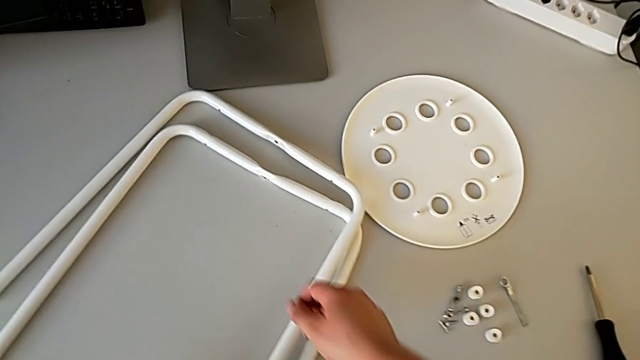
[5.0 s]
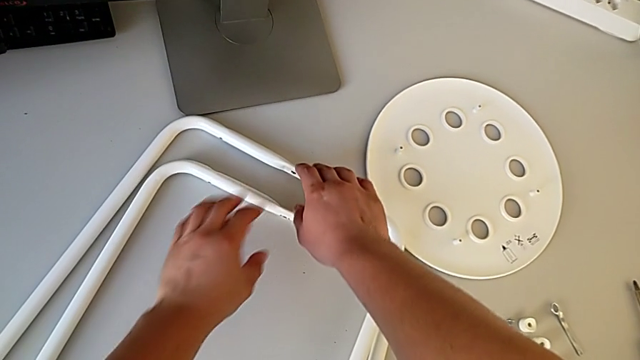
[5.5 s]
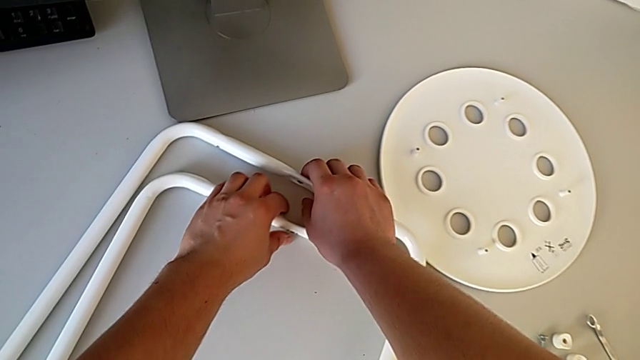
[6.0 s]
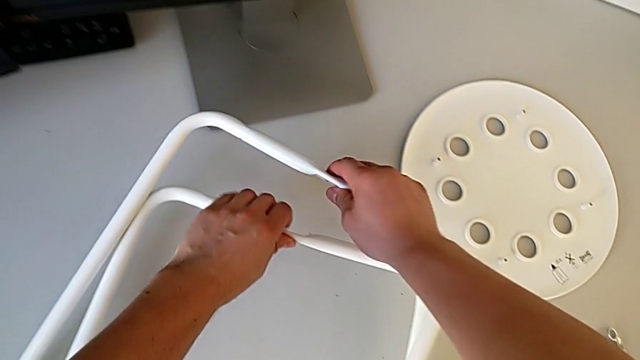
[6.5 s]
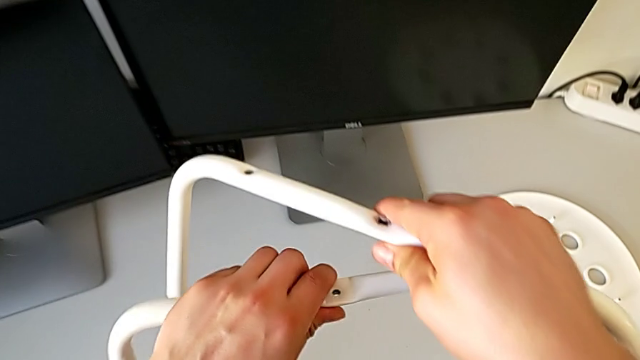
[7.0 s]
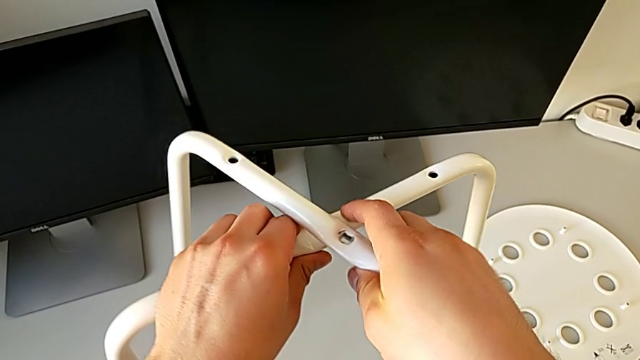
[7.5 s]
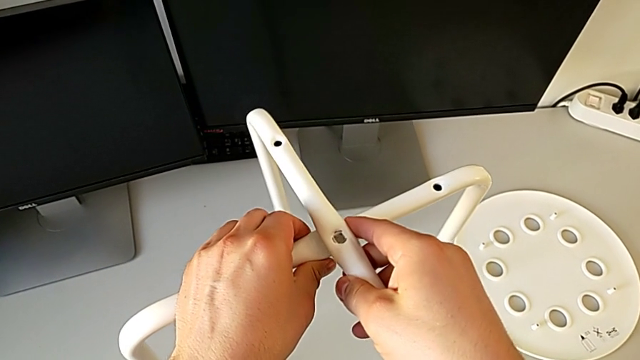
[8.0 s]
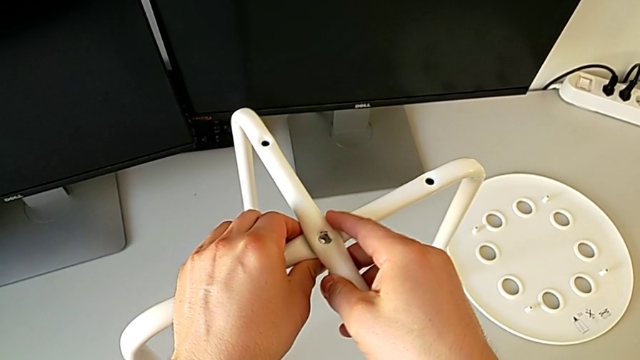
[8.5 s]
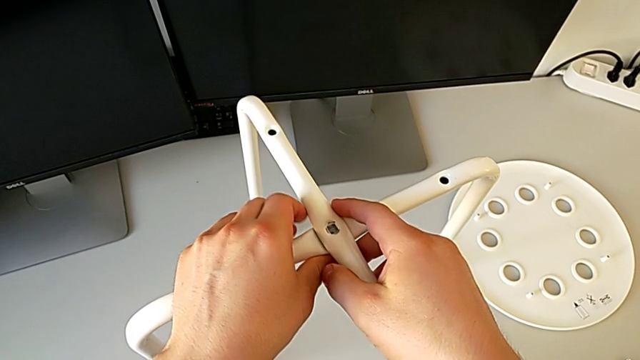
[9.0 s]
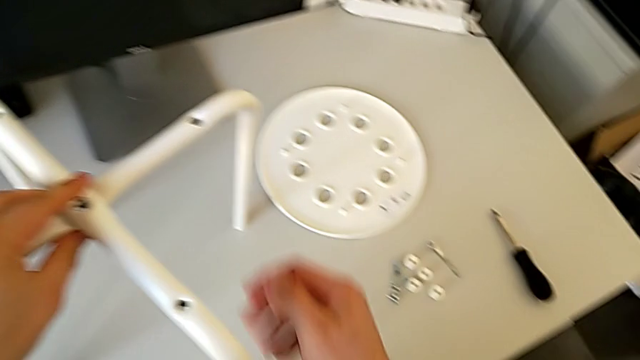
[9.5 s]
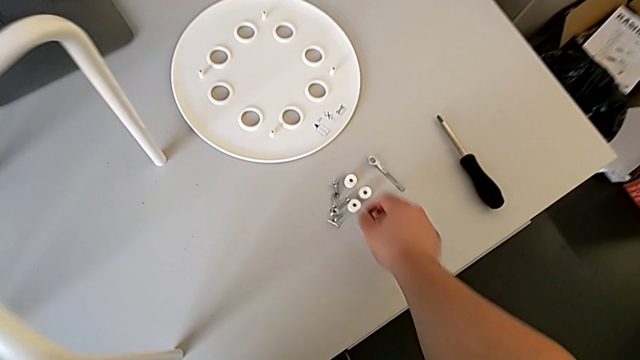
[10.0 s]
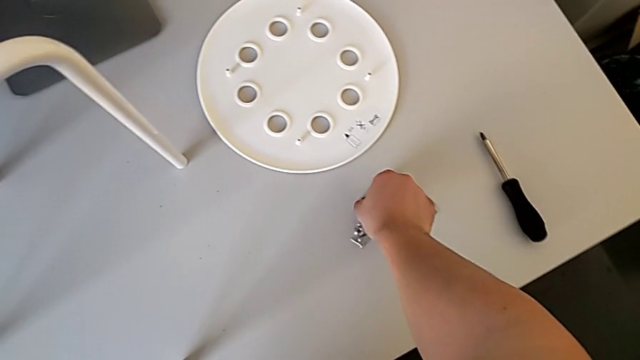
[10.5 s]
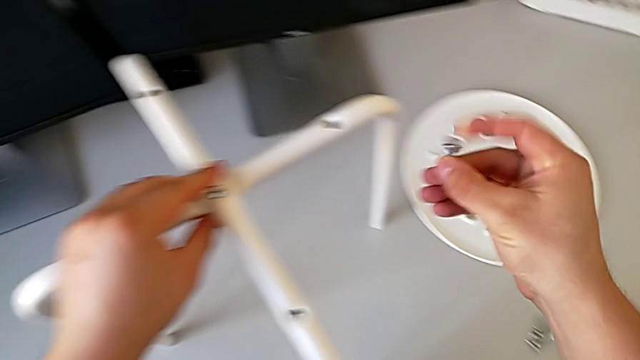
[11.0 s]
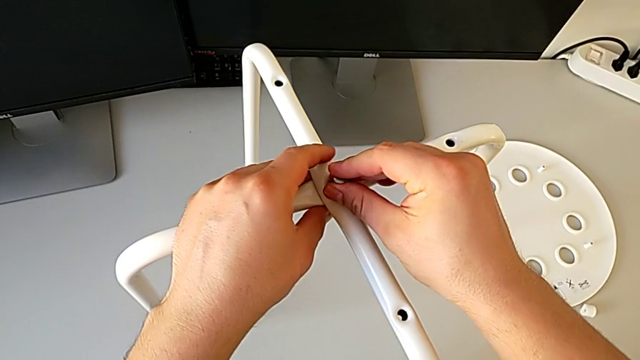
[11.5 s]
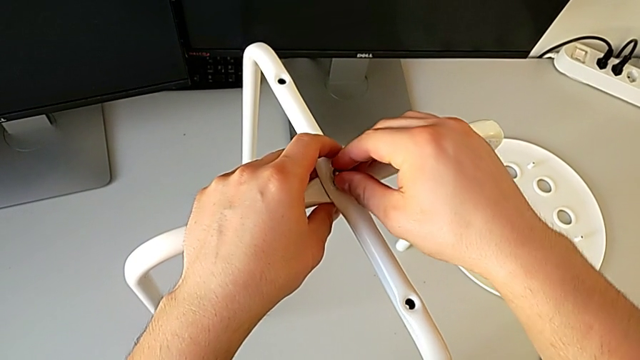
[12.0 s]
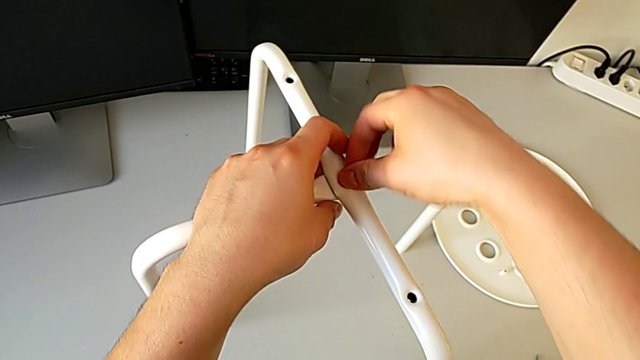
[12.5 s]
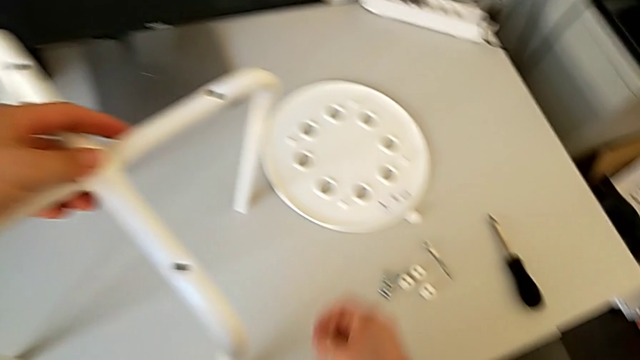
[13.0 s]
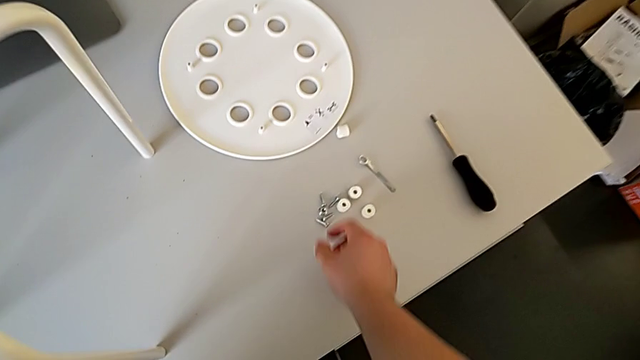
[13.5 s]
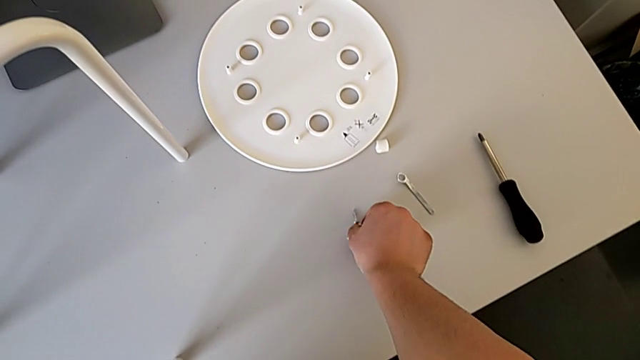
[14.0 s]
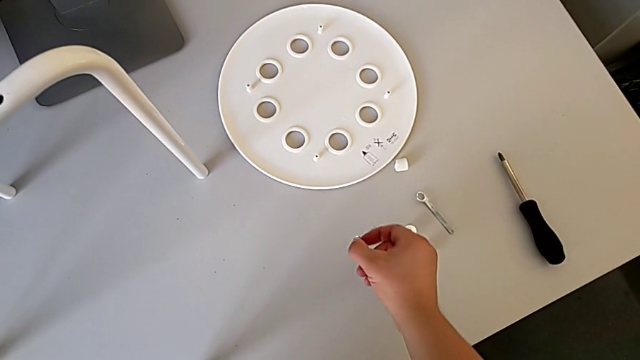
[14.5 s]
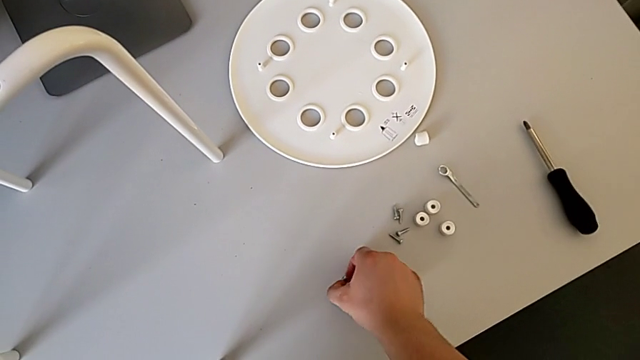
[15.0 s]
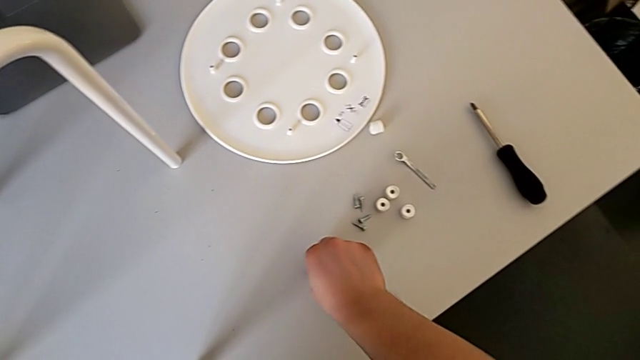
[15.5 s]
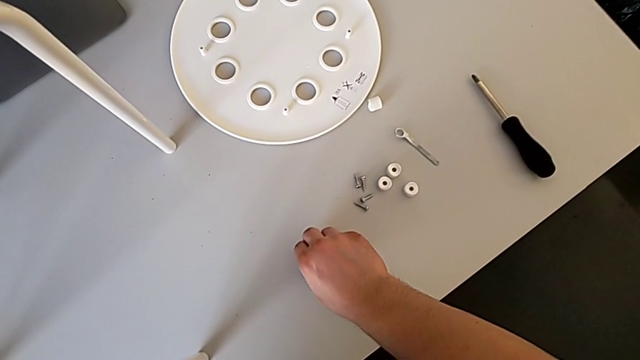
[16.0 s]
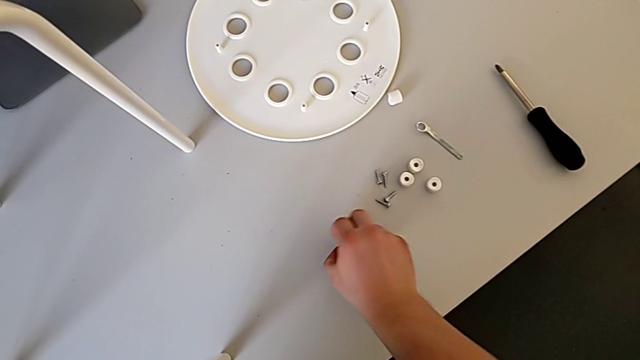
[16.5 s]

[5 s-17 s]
The camera wearer is assembling the legs together. They grab the leg, align it, grab the bolt, insert it and grab the hex nut.

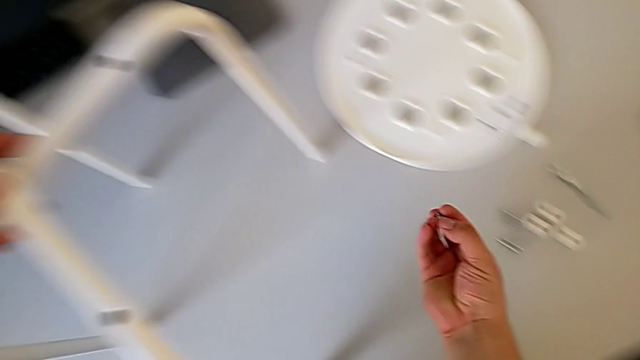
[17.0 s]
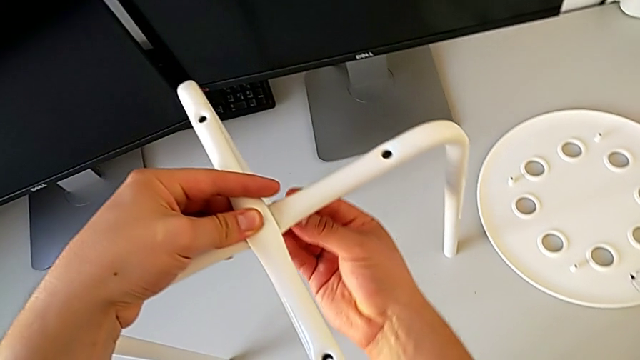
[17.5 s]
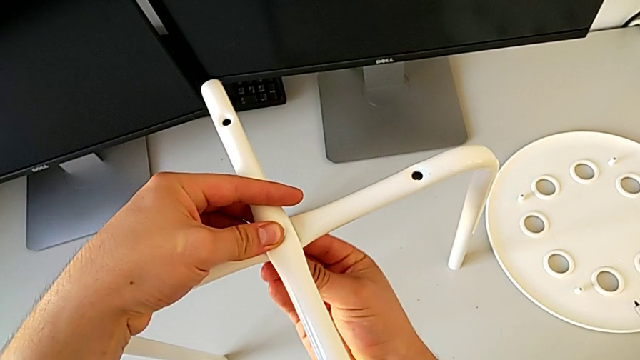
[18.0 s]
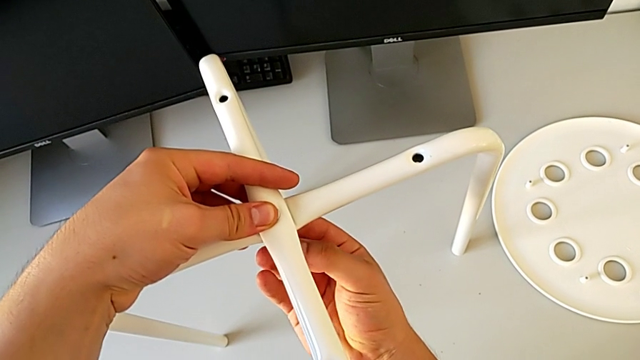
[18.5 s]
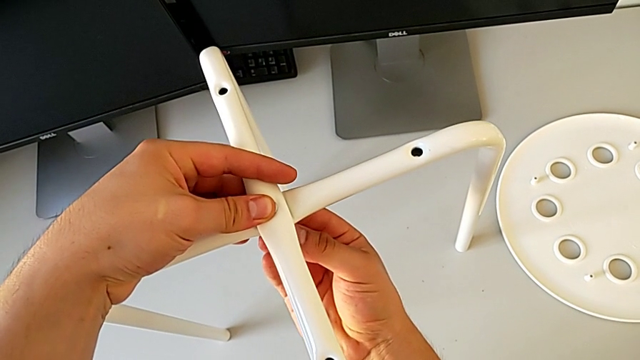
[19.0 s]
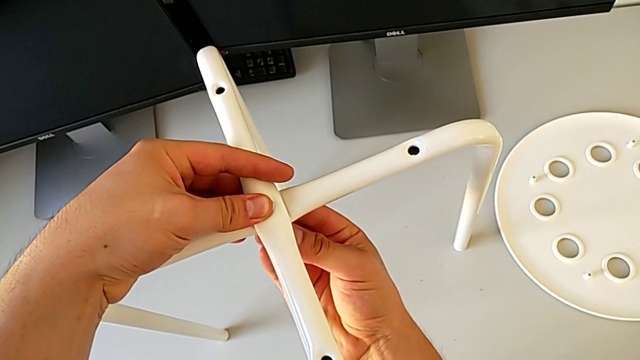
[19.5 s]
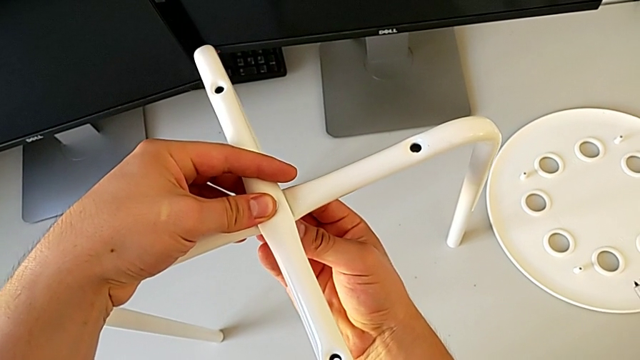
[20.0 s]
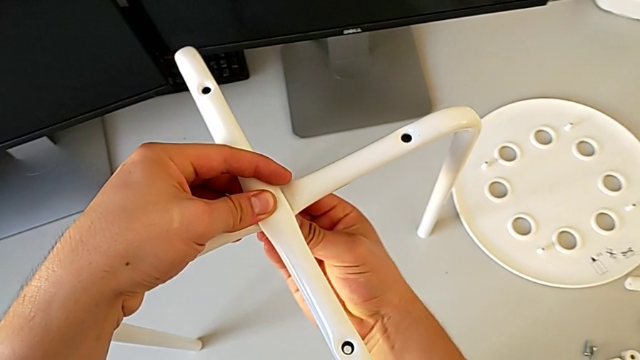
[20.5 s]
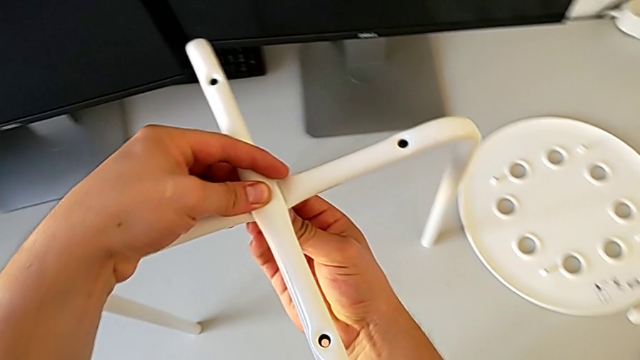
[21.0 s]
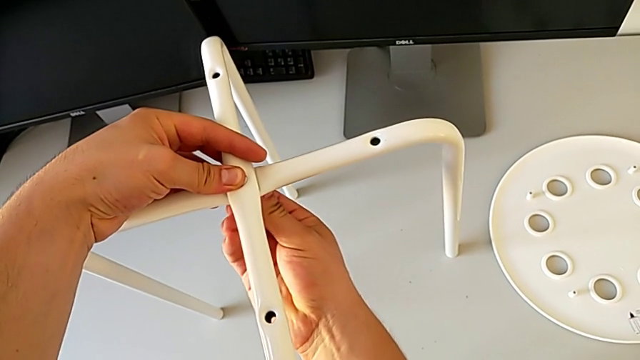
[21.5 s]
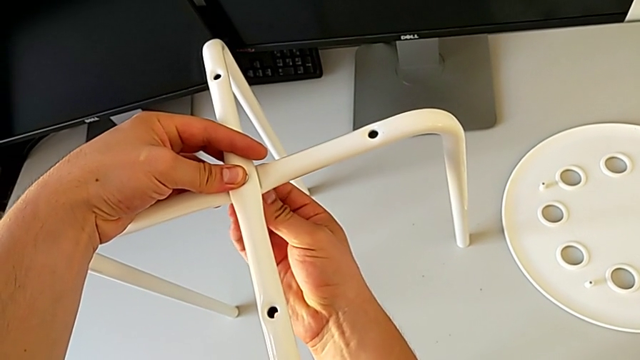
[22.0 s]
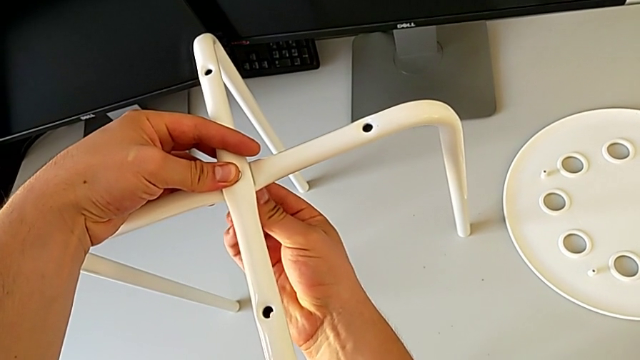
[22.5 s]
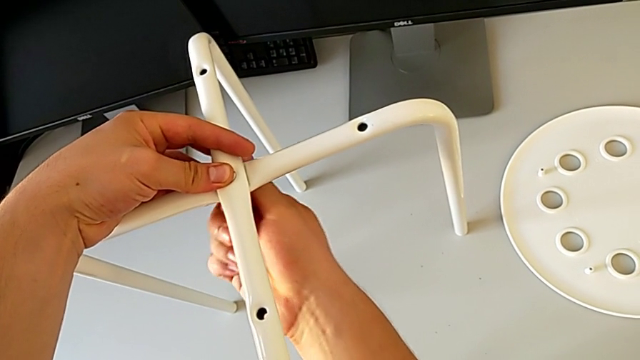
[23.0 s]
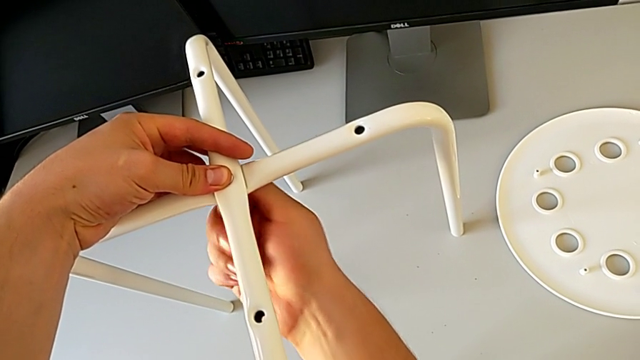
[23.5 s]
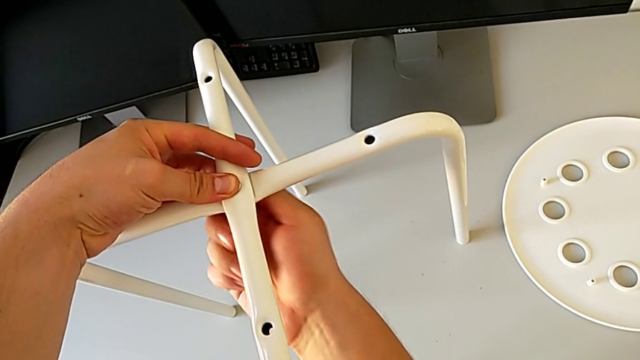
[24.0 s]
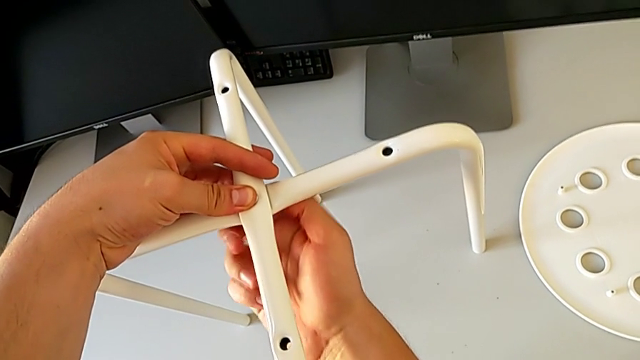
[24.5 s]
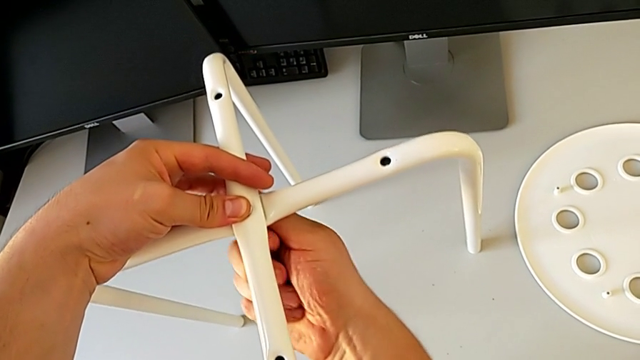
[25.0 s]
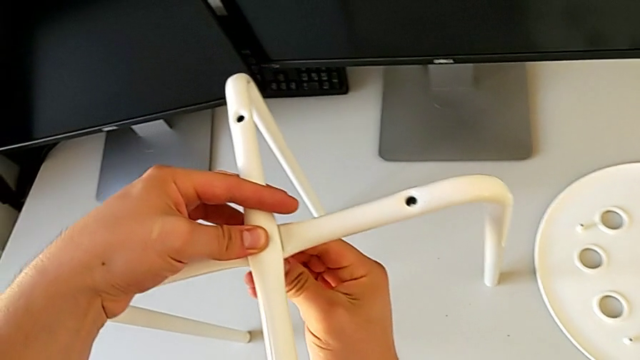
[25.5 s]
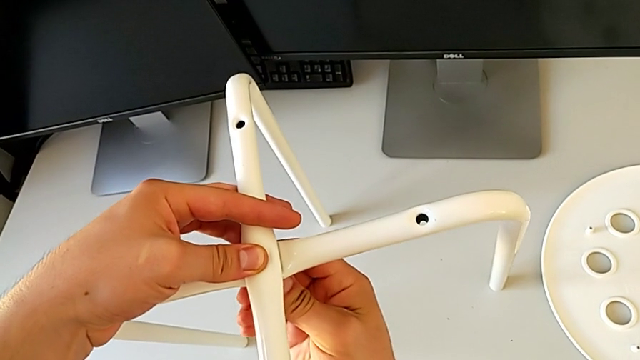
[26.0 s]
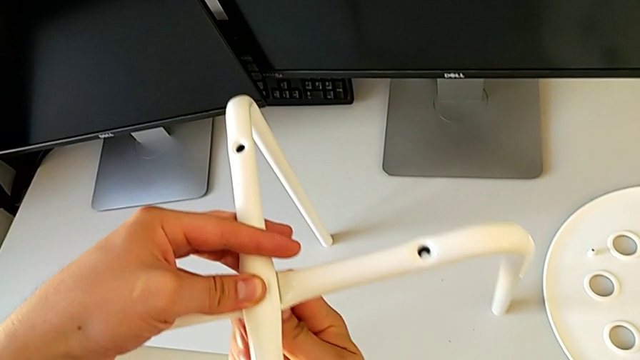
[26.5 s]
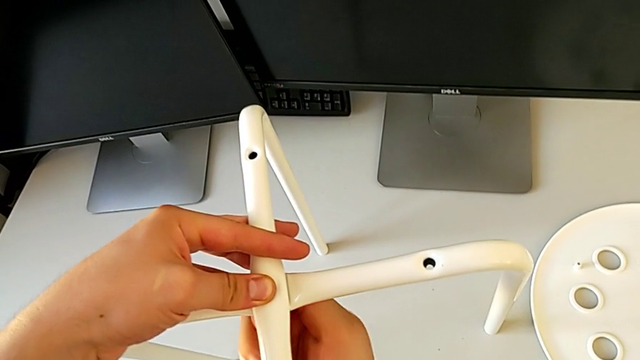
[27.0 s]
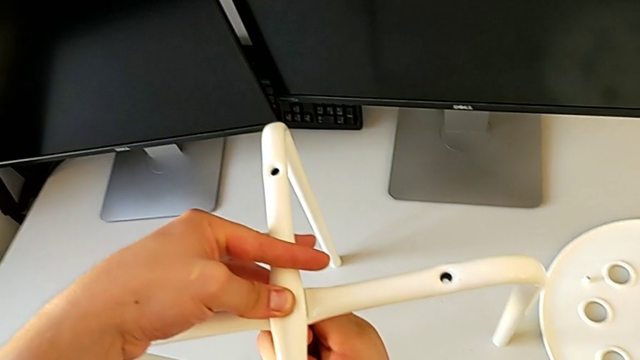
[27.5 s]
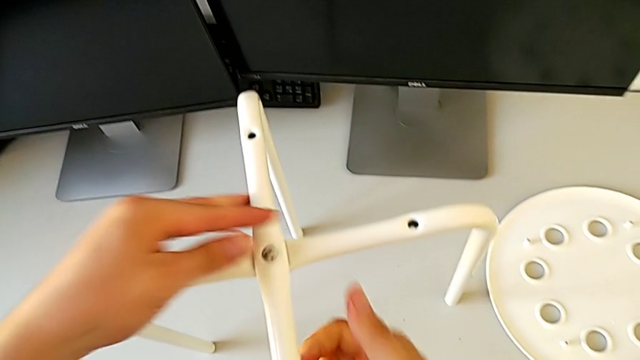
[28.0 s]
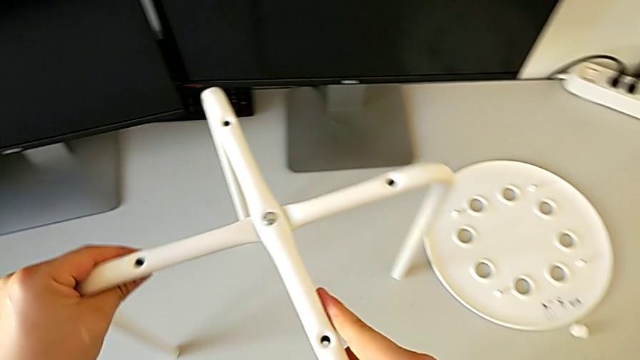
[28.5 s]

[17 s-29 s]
The camera wearer is assembling the legs together. They insert the hex nut, screw it and align the leg.
